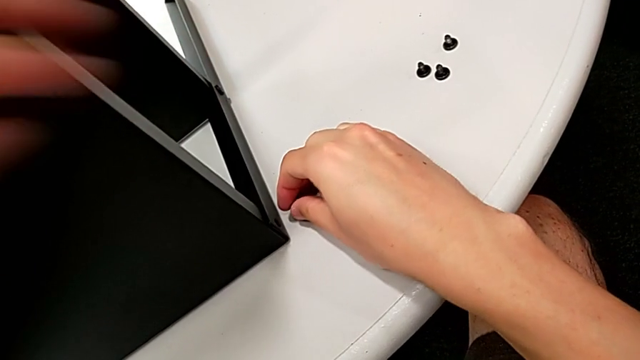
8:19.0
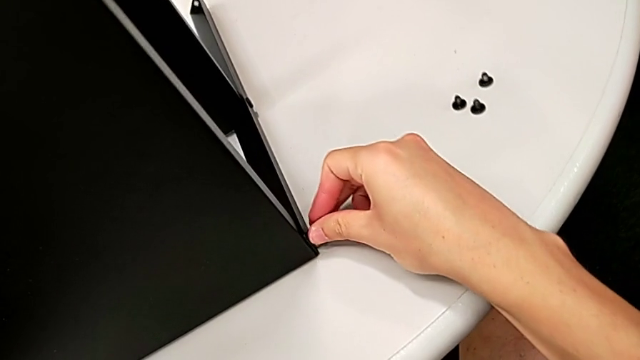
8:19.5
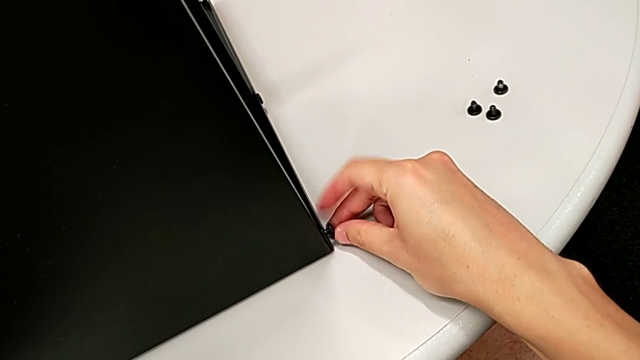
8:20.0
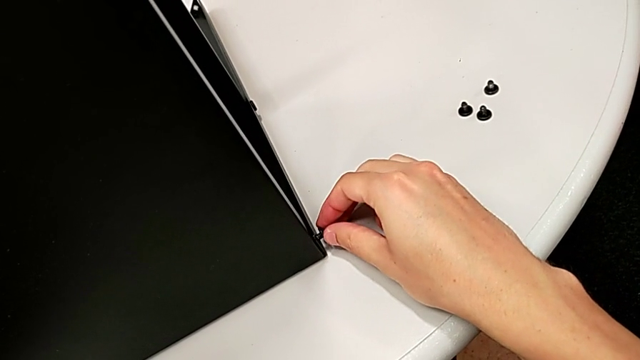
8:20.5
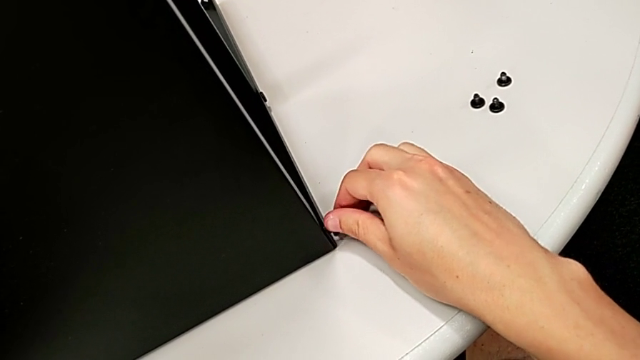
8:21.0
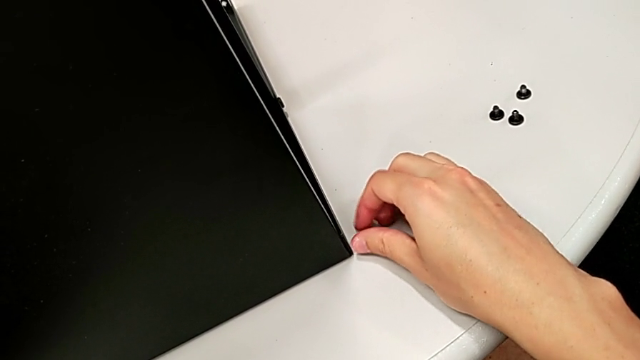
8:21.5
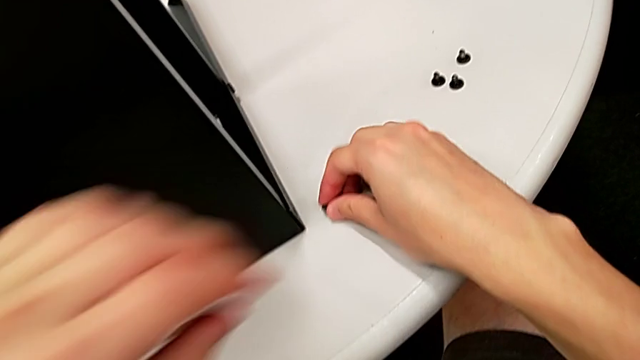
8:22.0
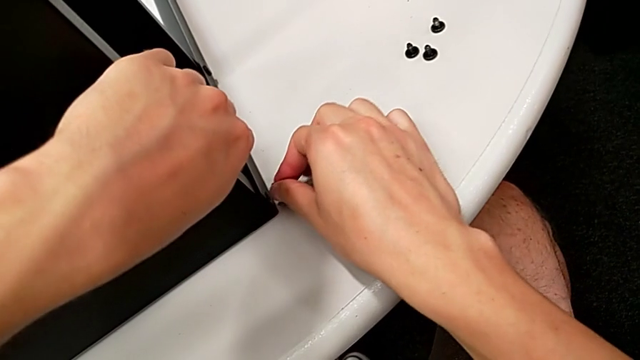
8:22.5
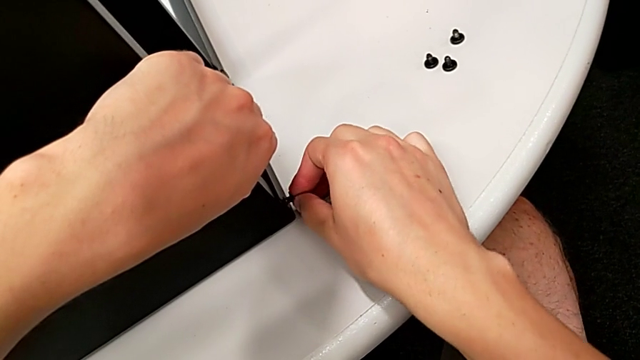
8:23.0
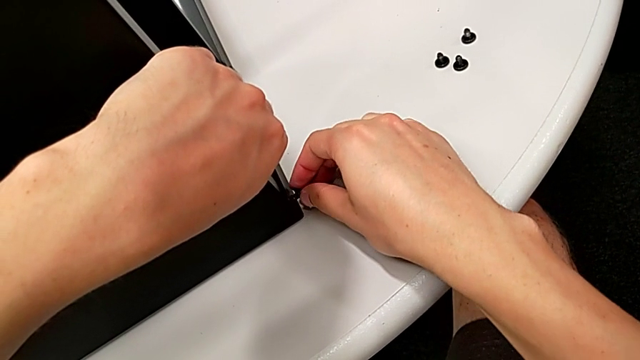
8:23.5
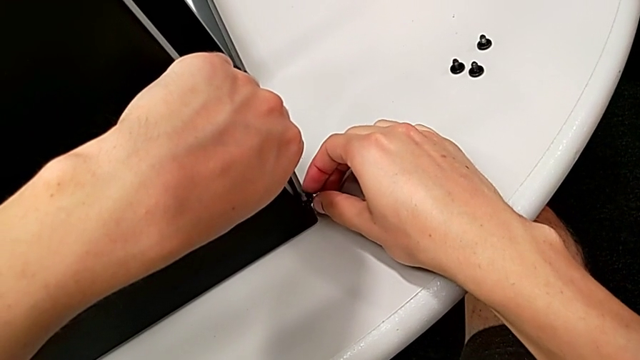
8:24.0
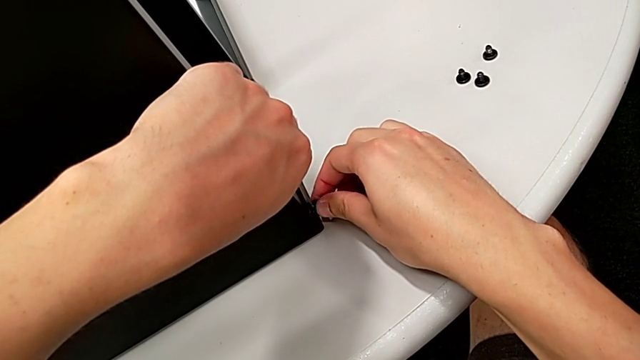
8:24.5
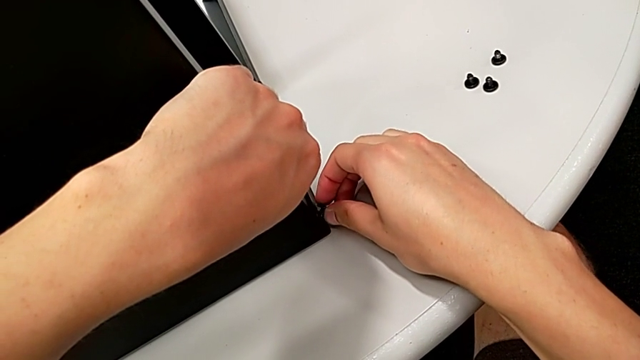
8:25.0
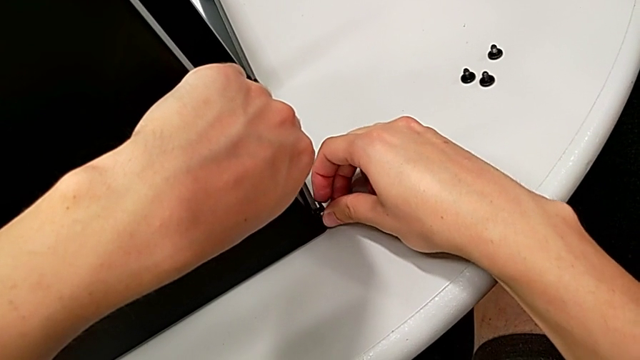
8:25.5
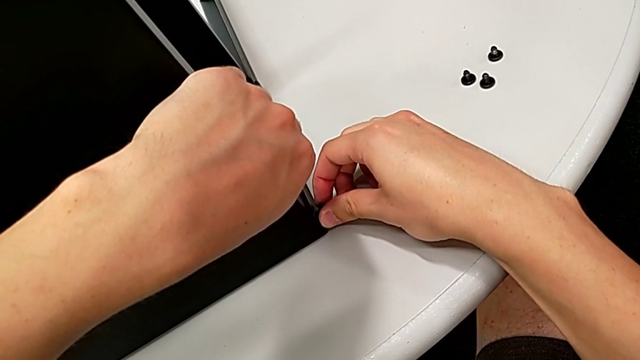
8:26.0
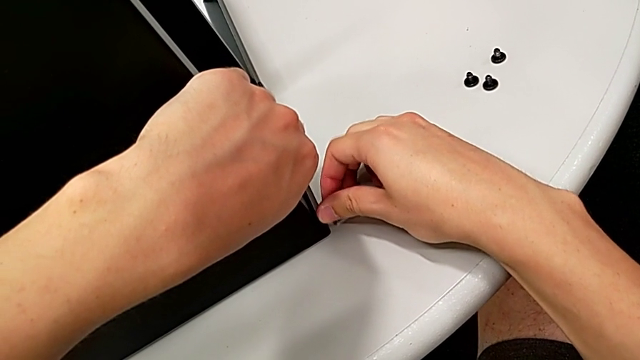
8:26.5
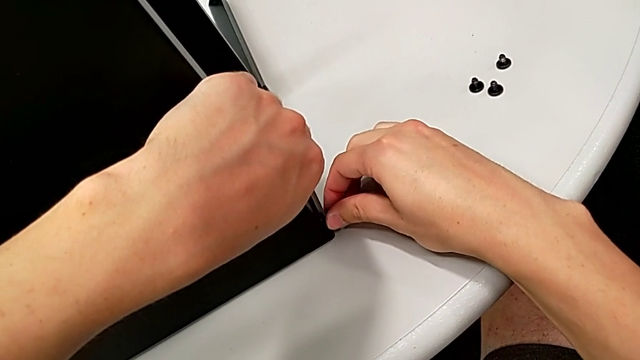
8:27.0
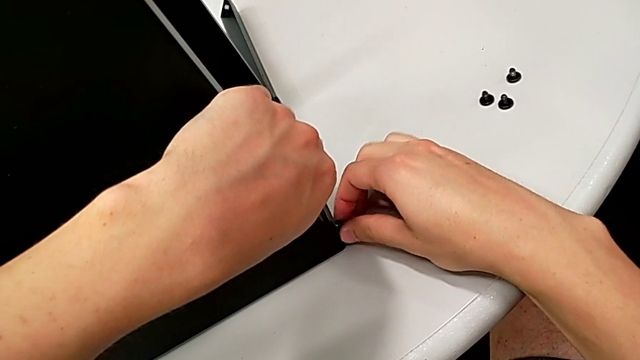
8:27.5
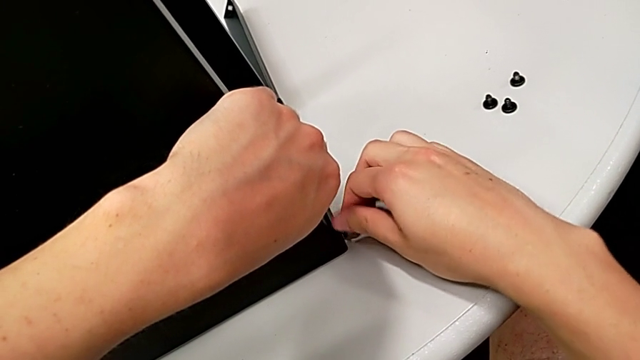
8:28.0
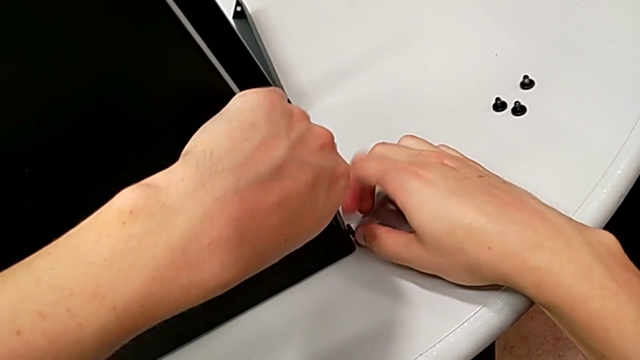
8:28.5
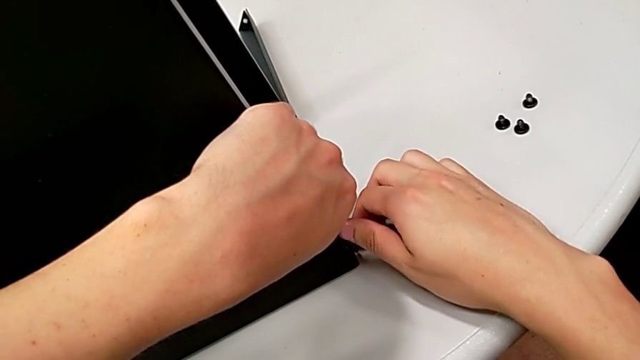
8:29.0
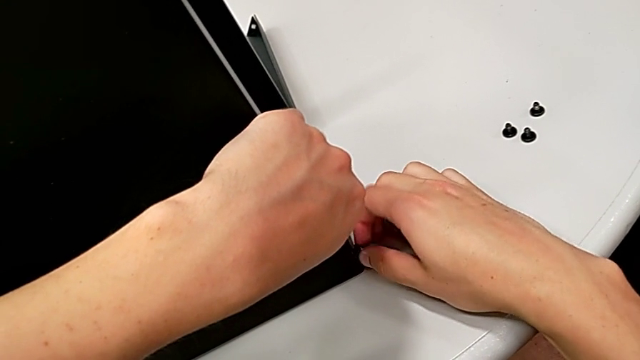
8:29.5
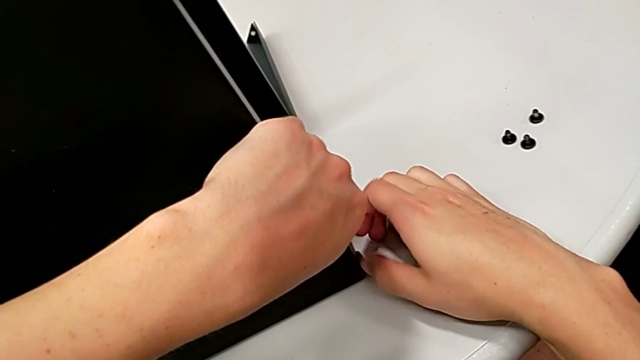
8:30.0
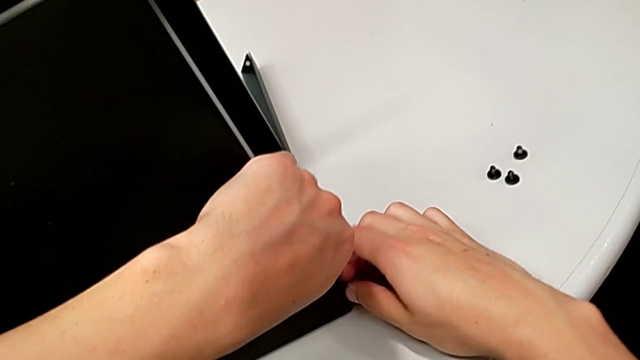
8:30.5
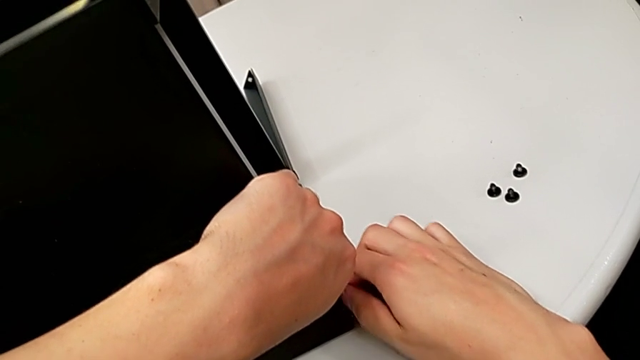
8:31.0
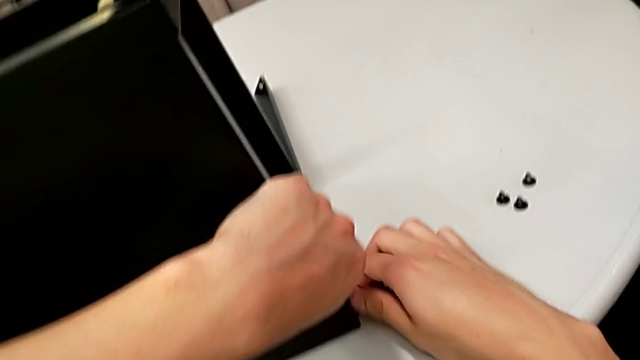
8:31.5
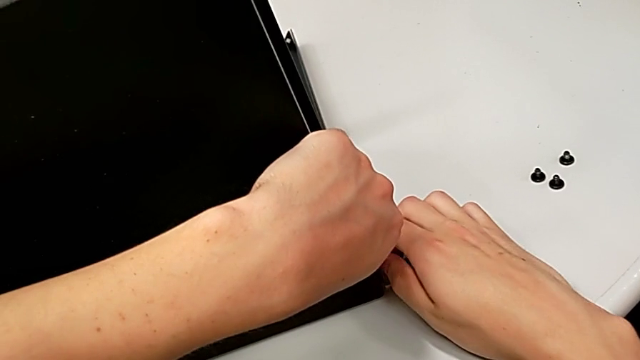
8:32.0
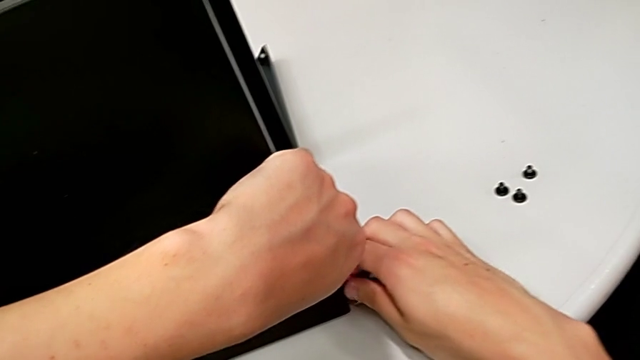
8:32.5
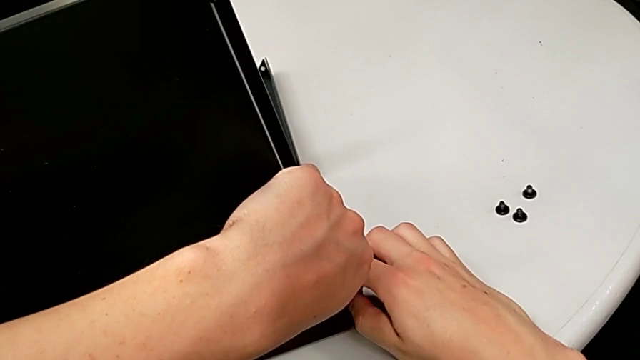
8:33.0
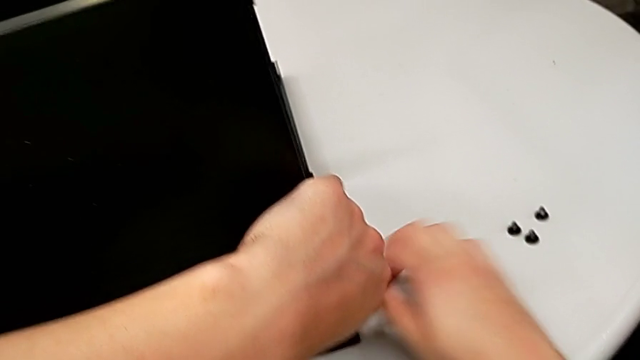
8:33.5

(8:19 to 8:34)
The camera wearer is placing screws on the remaining legs for the top part of the nightstand. They insert the hex socket head, align it, screw it and grab it.

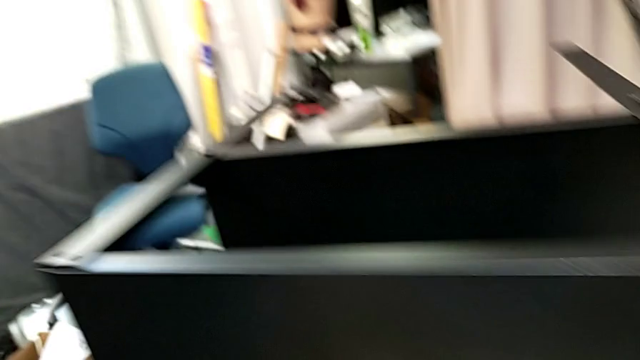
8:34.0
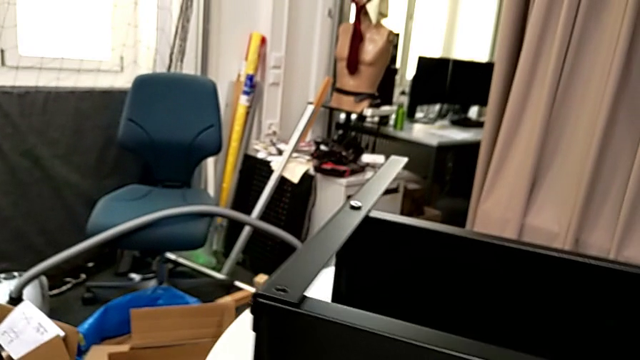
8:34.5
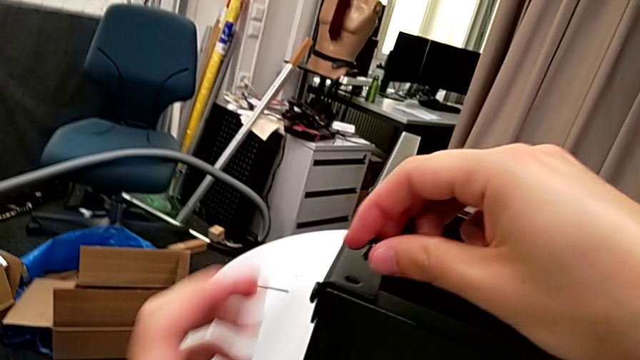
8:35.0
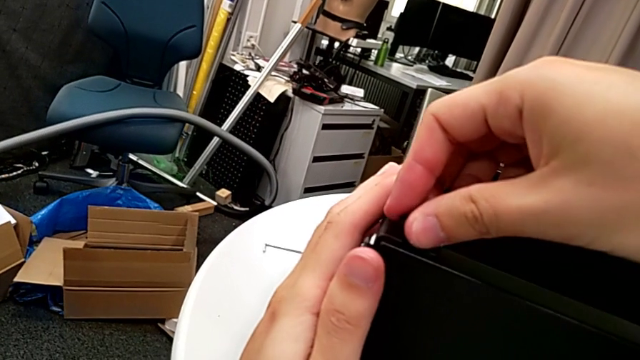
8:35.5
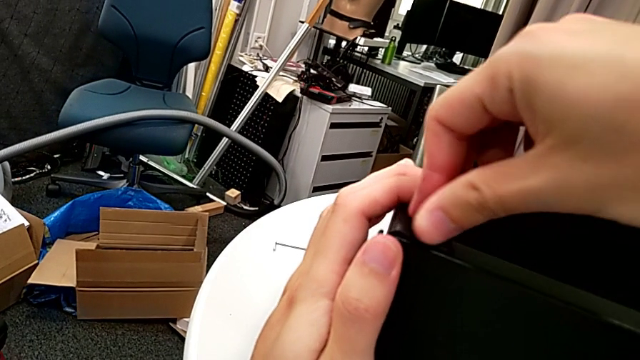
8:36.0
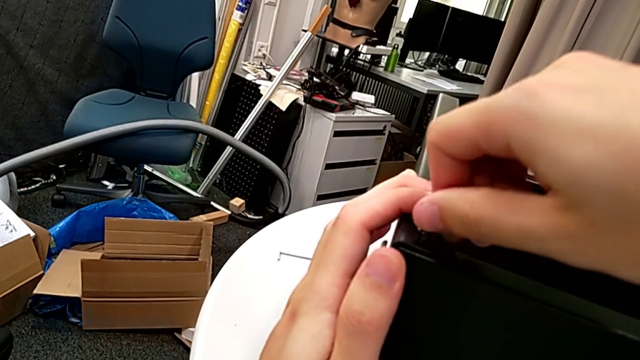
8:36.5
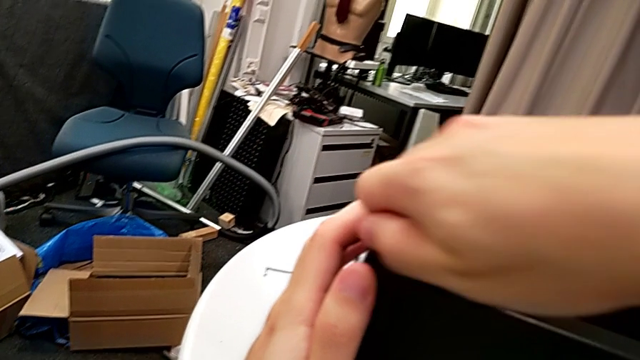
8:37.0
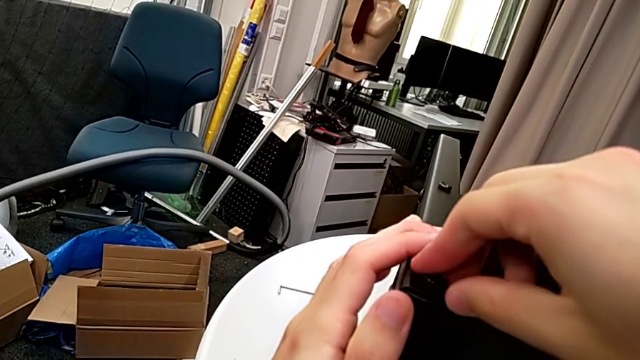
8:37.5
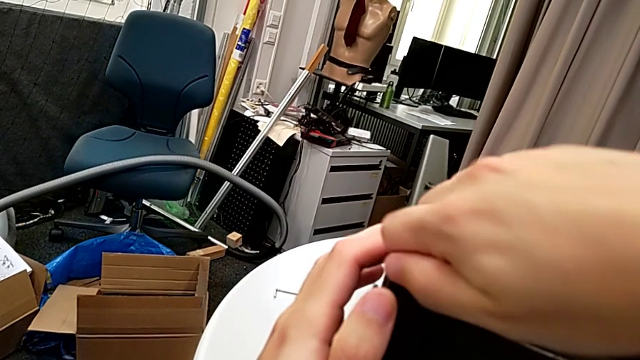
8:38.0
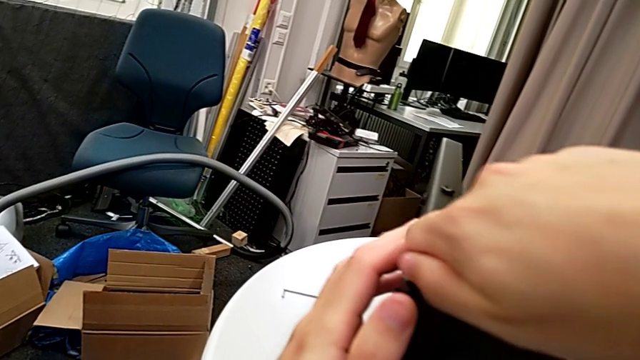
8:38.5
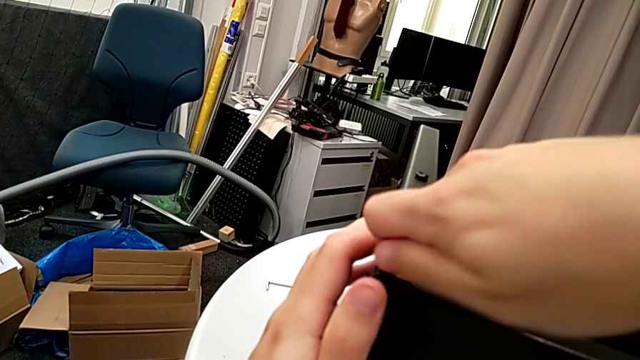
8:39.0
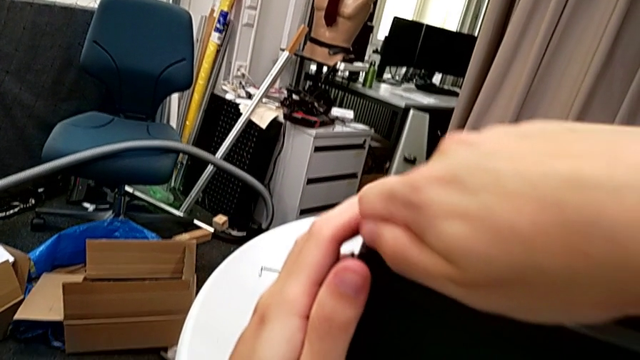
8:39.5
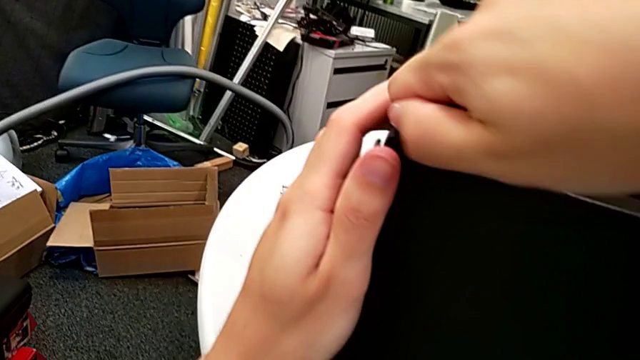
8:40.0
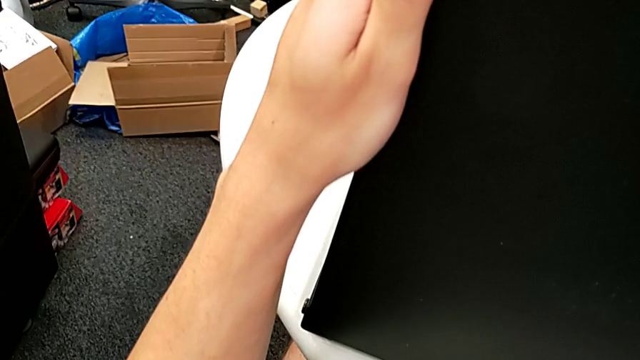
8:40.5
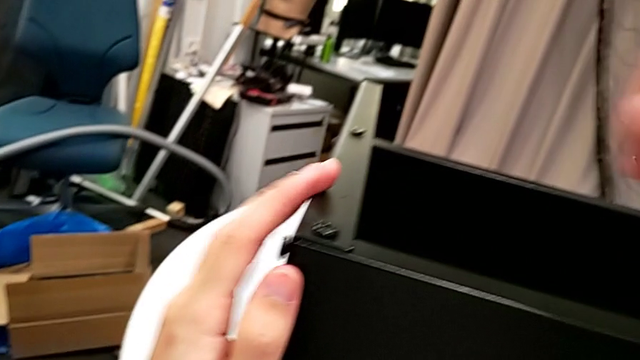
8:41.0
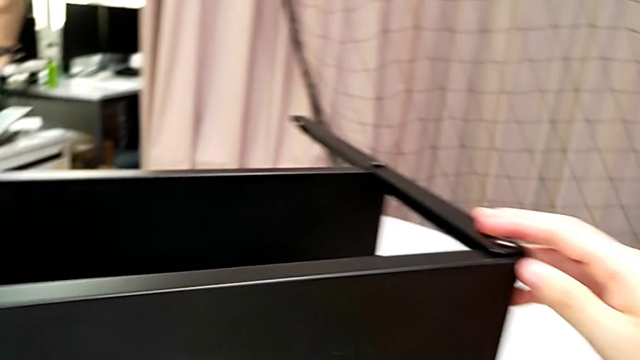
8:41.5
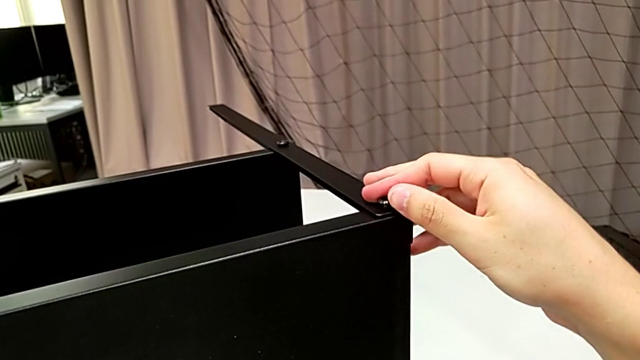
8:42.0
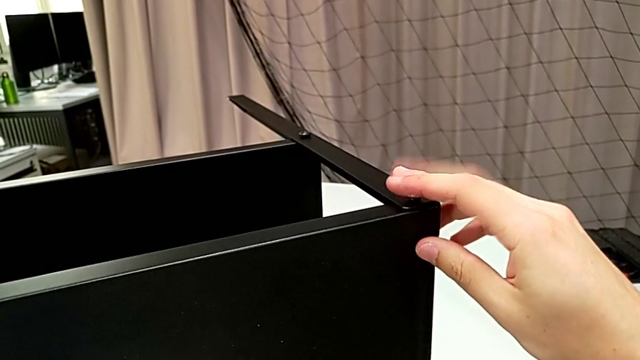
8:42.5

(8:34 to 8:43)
The camera wearer is placing screws on the remaining legs for the top part of the nightstand. They insert the hex socket head, screw it and inspect it.
